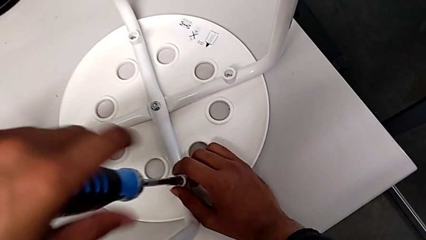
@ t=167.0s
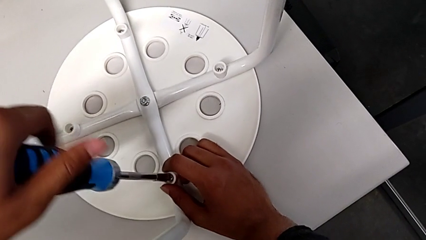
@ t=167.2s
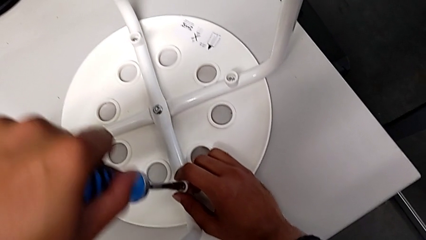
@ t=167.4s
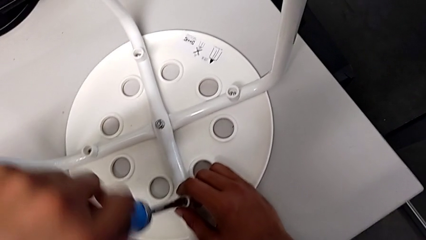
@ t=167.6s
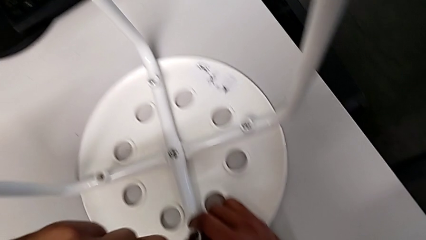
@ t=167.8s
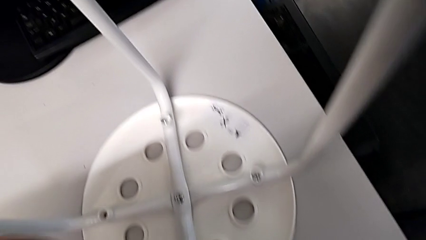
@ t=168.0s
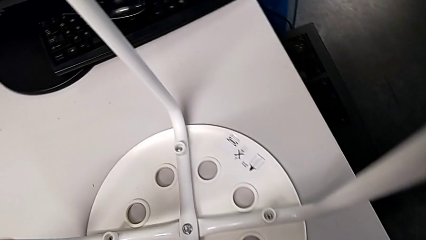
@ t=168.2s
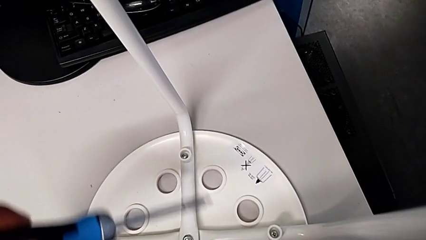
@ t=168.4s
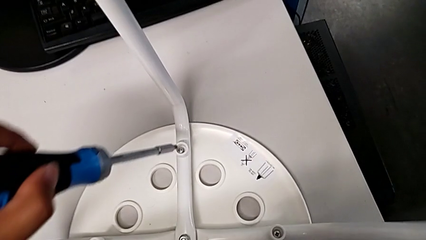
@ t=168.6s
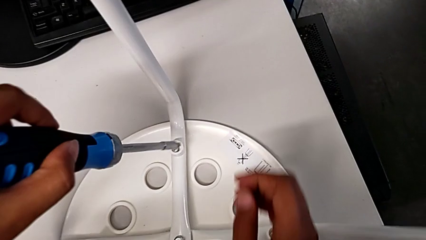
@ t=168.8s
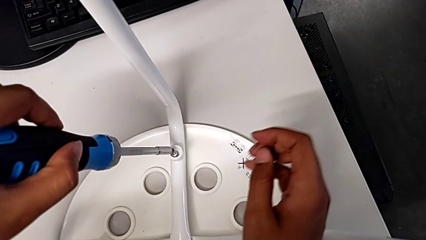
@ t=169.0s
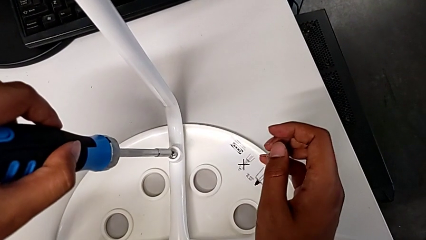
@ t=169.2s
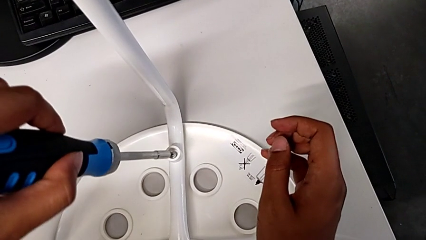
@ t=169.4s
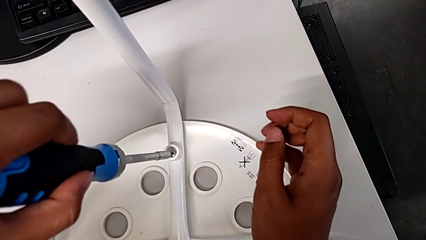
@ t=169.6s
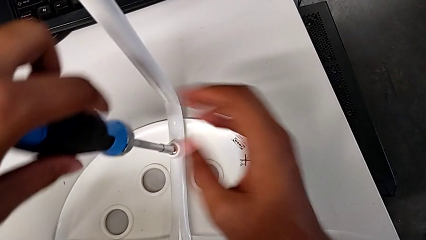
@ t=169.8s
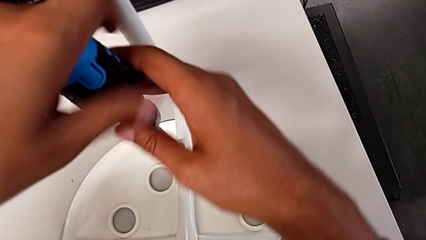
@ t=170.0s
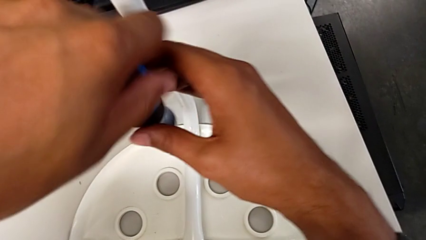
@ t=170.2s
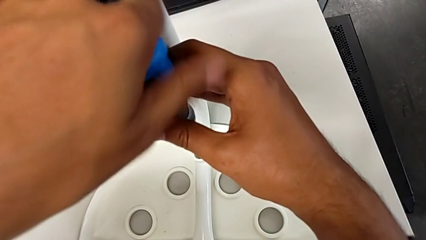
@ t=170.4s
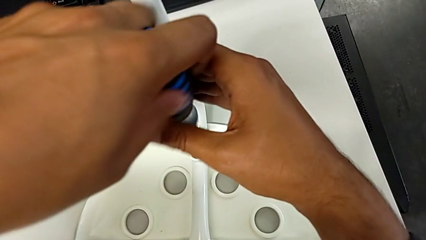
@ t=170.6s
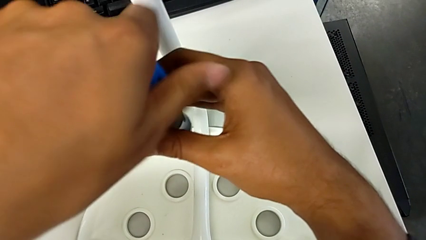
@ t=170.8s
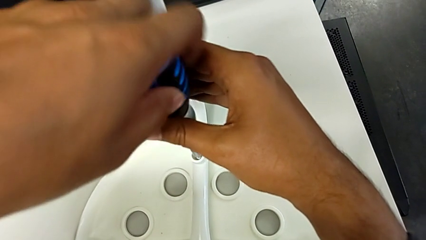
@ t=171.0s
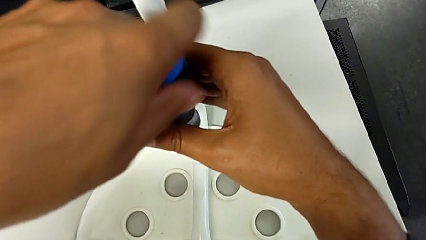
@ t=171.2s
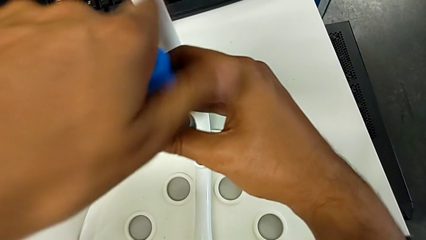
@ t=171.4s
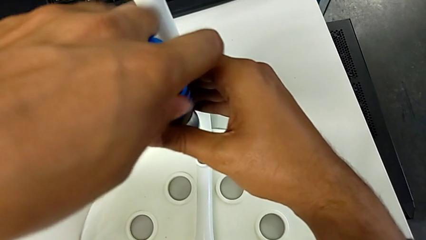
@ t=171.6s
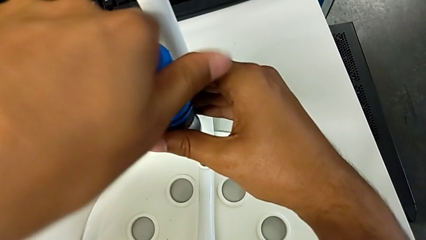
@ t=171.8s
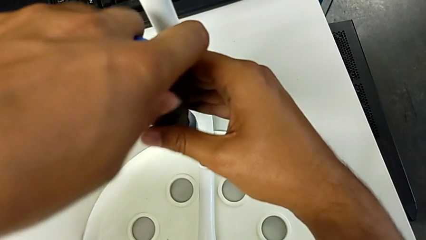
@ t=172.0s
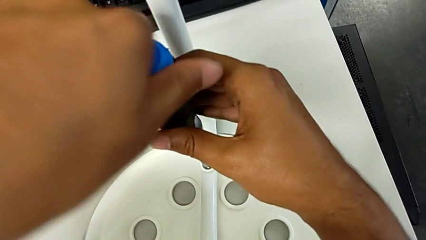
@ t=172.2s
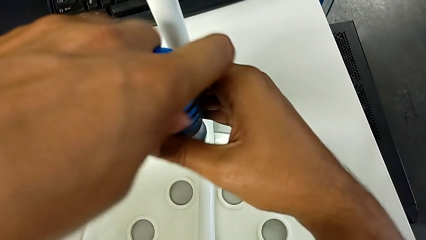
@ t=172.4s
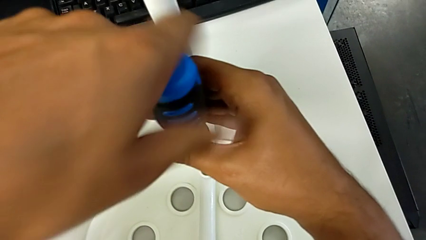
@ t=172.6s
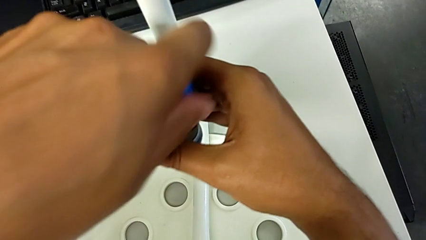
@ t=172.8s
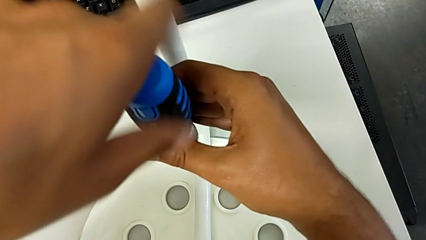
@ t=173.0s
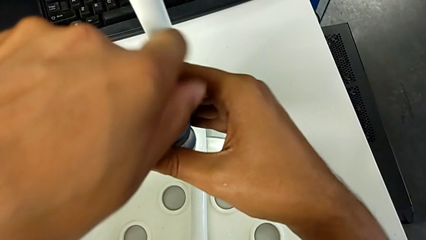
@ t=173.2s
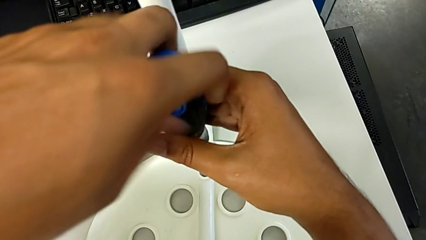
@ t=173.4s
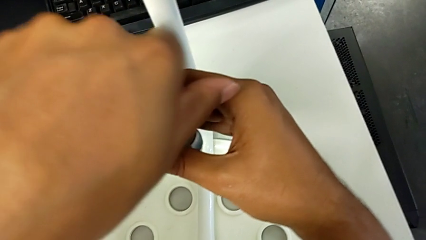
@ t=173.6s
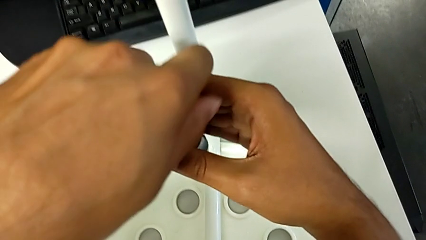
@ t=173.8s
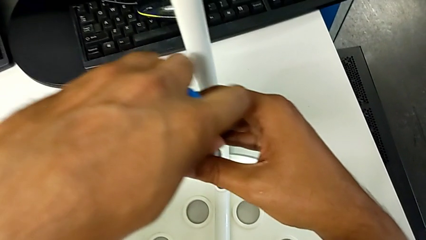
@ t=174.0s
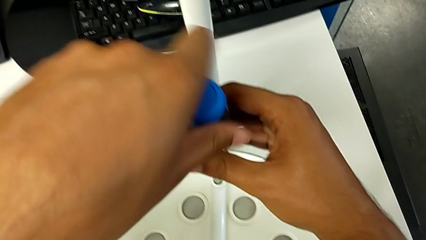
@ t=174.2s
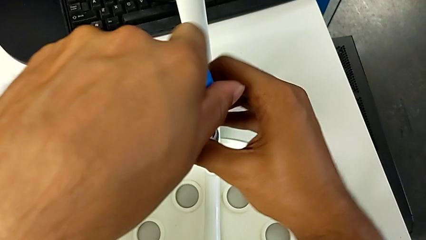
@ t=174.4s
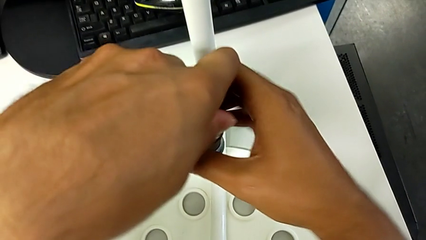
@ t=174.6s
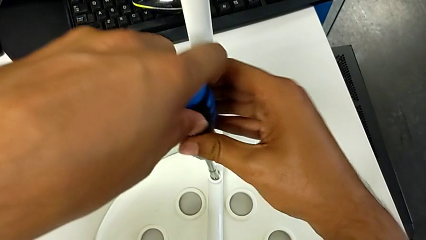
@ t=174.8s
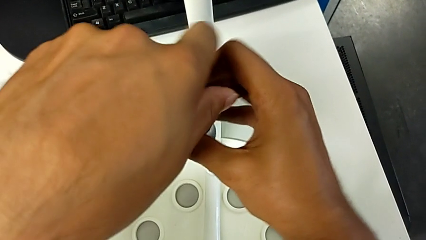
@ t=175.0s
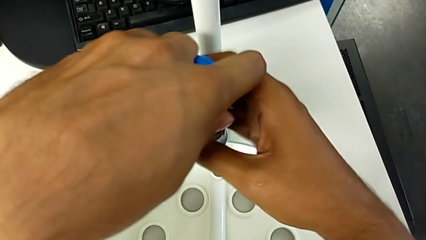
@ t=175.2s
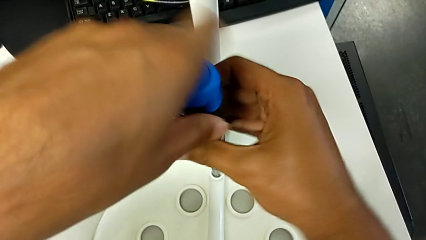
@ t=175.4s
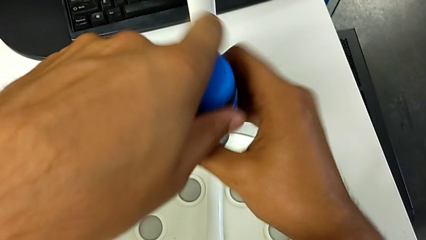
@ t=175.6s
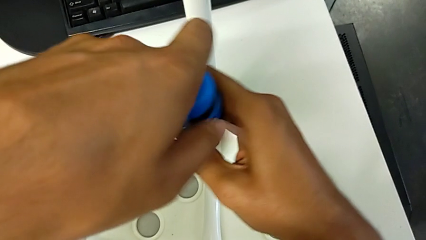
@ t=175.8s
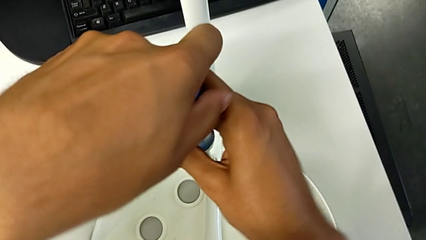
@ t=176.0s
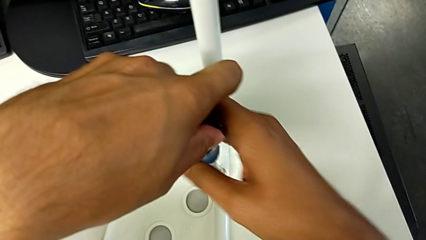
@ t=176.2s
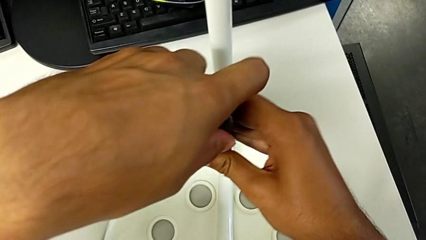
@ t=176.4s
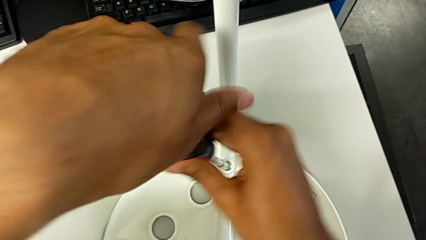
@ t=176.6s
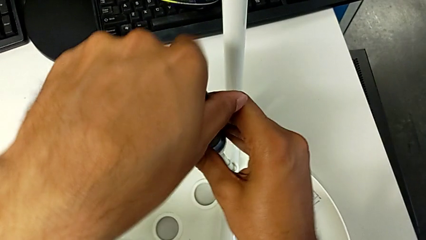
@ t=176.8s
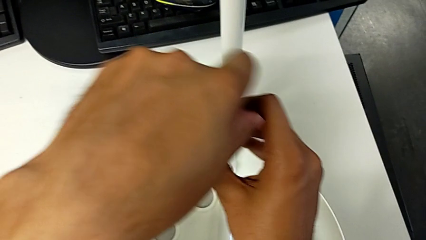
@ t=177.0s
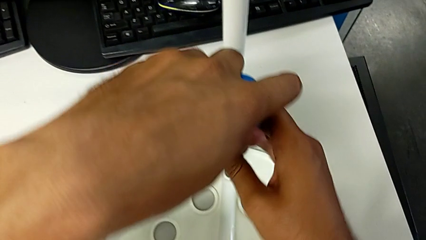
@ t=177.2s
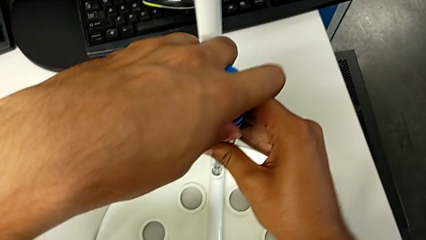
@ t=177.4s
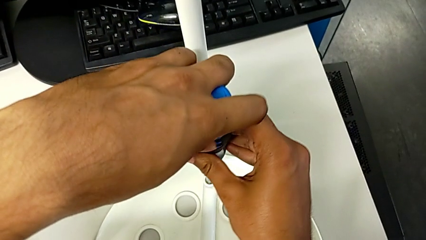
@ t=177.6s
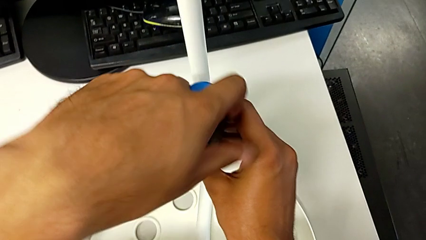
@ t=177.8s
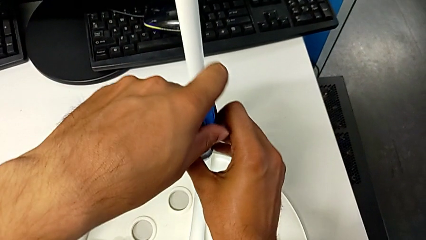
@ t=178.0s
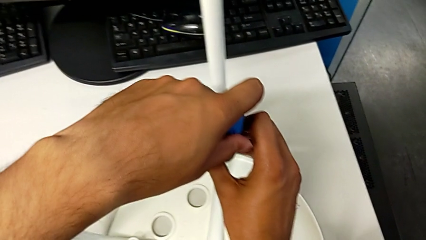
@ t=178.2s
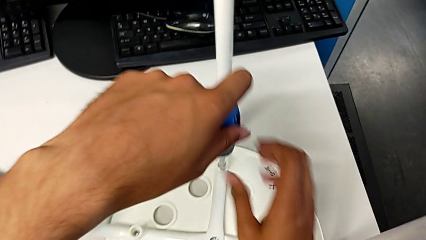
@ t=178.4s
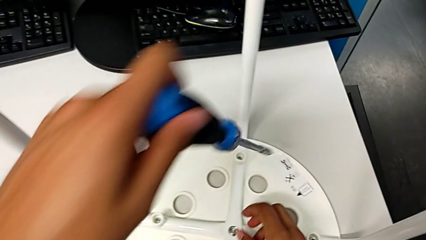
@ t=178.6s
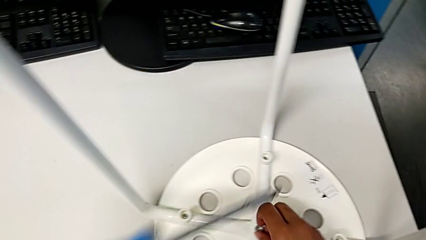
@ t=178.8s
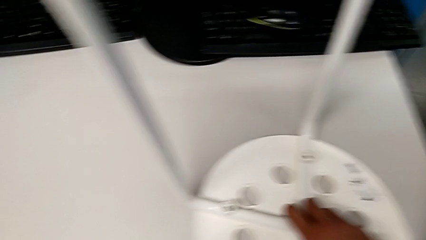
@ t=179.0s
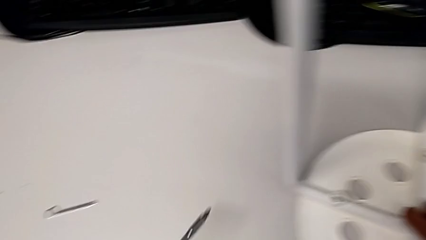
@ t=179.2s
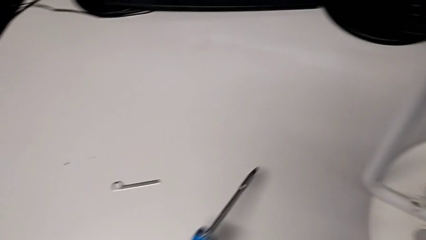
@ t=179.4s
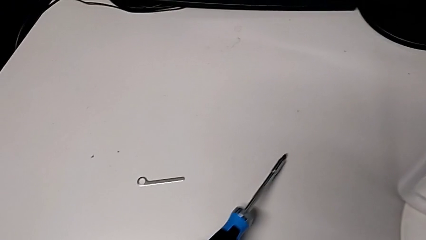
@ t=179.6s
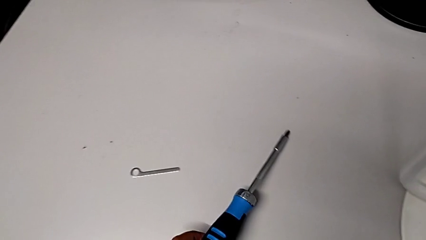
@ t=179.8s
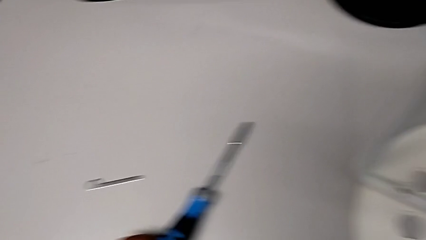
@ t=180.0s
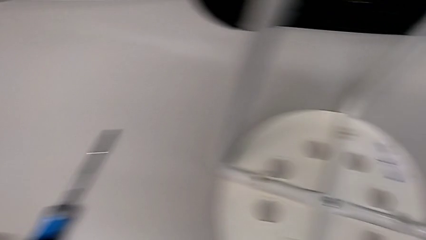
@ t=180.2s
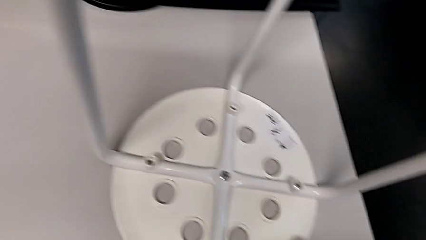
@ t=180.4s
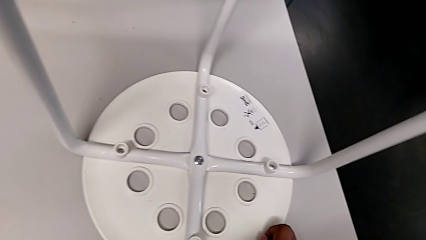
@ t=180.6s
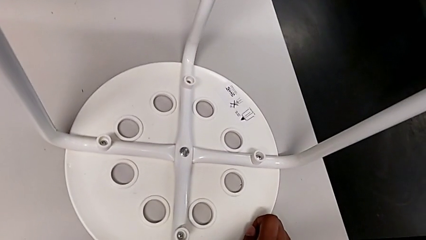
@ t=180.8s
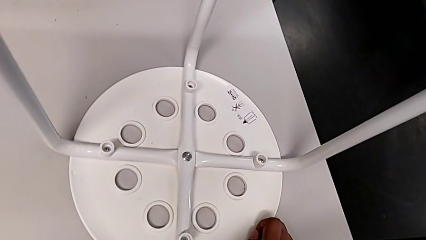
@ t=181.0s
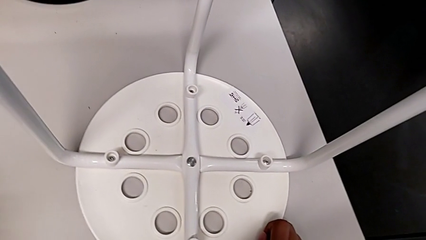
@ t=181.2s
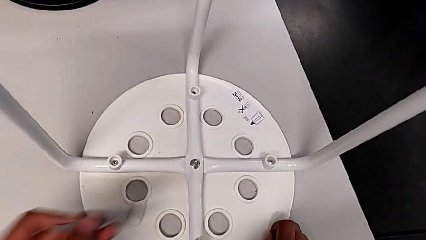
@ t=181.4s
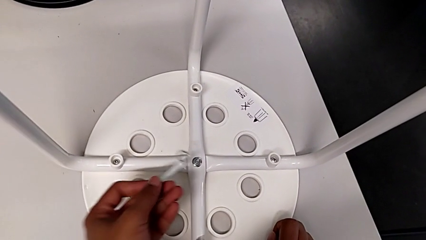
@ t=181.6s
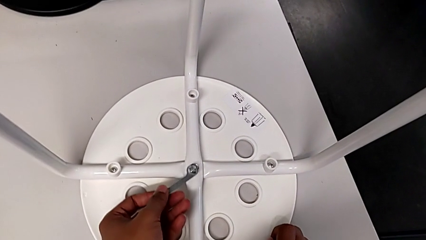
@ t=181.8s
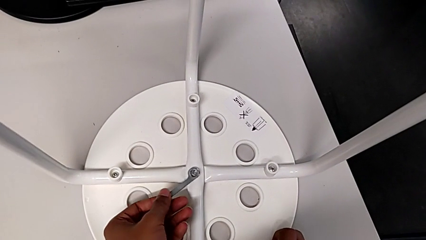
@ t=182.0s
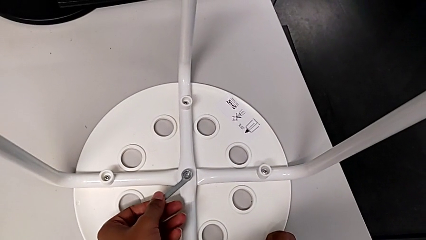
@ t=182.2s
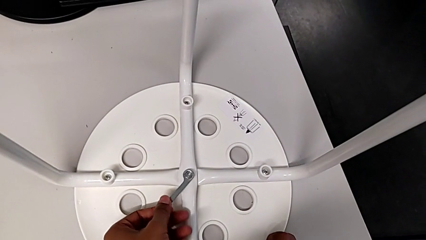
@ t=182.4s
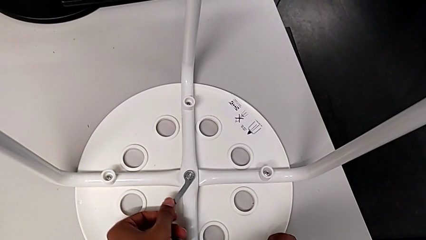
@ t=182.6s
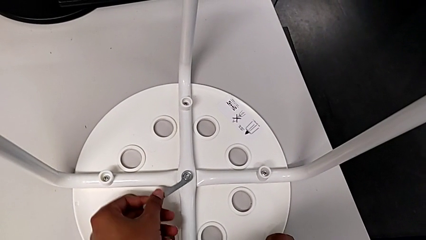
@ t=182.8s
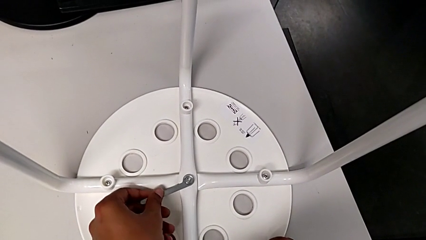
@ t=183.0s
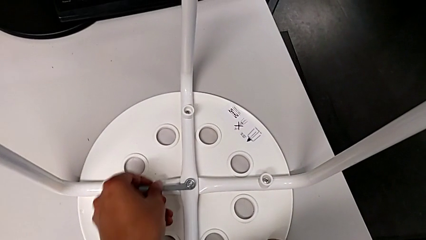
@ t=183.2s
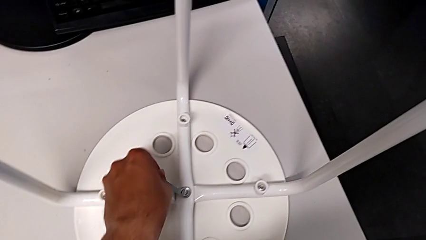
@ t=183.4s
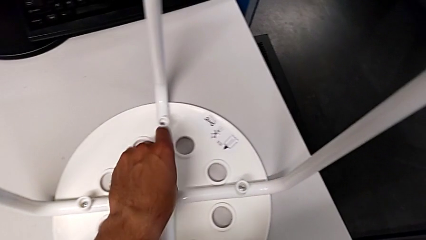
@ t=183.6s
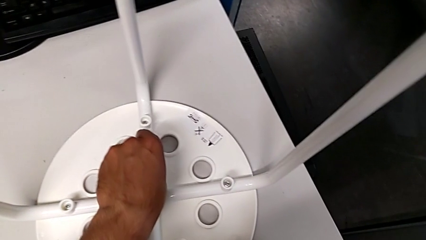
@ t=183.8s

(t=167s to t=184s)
The camera wearer is placing the seat onto the legs. They withdraw the screwdriver, insert it, screw the screw, withdraw the screwdriver, place it, grab the hexagonal wrench and insert it.
